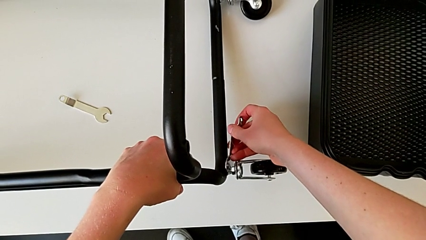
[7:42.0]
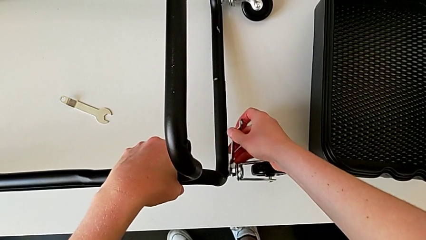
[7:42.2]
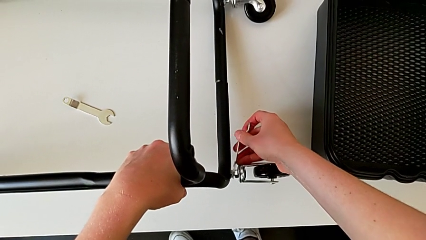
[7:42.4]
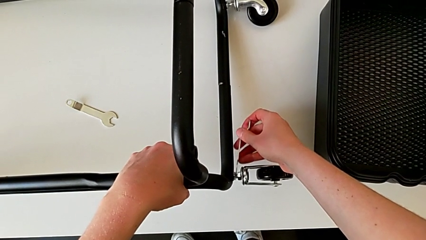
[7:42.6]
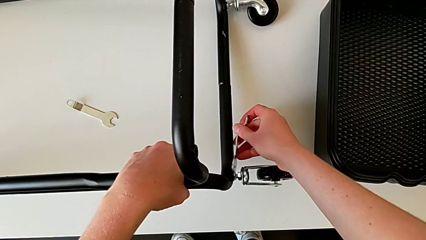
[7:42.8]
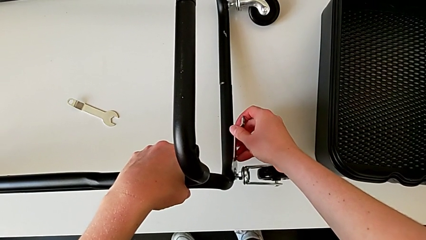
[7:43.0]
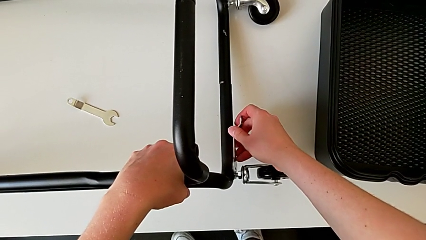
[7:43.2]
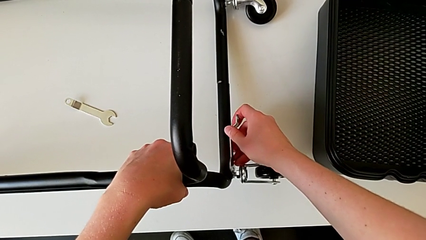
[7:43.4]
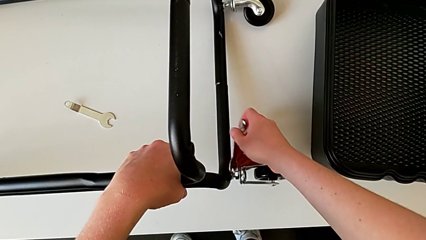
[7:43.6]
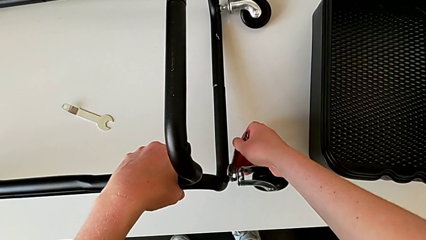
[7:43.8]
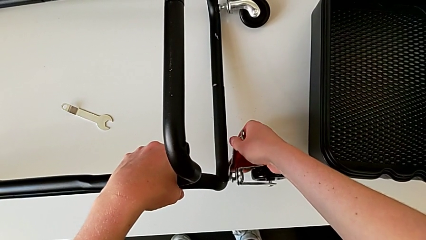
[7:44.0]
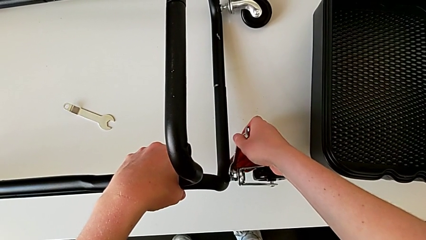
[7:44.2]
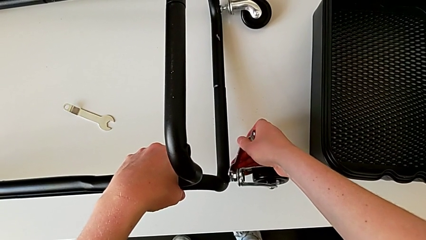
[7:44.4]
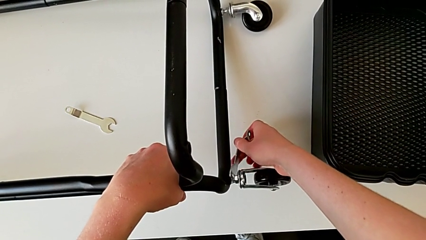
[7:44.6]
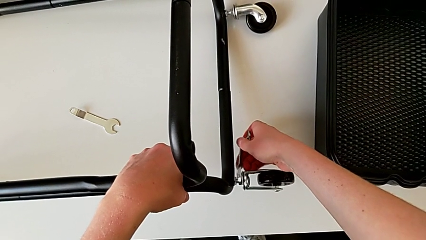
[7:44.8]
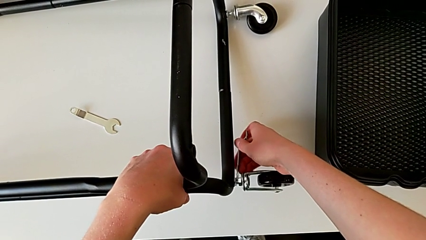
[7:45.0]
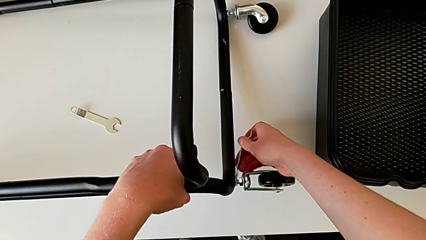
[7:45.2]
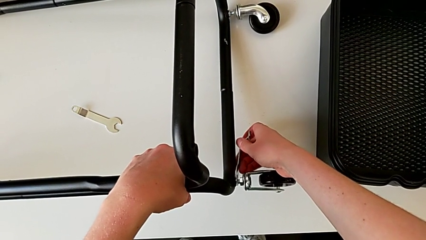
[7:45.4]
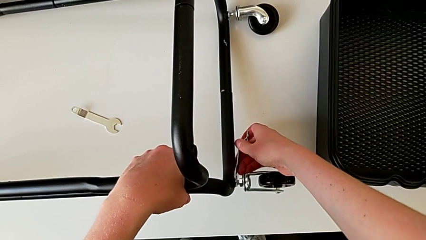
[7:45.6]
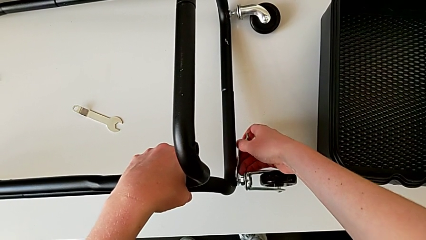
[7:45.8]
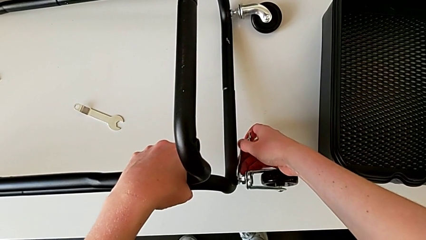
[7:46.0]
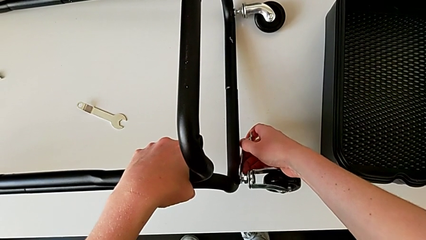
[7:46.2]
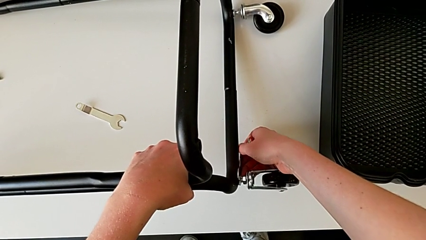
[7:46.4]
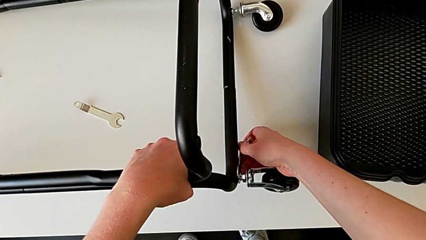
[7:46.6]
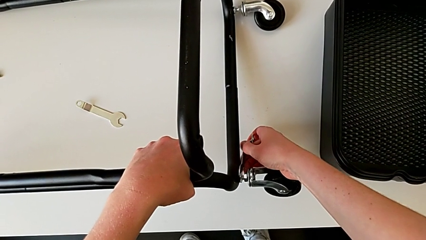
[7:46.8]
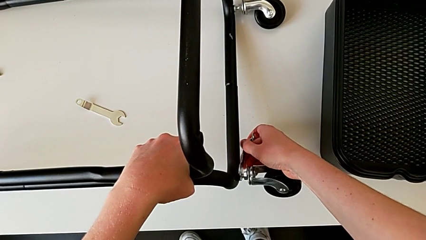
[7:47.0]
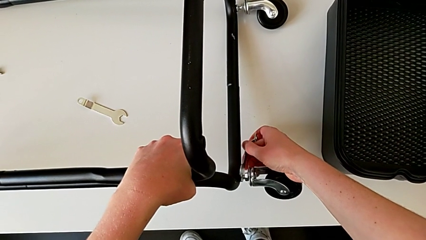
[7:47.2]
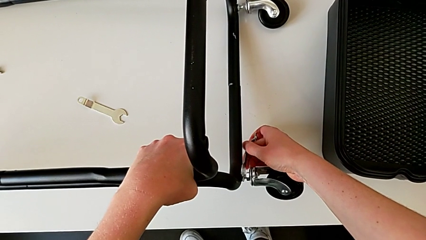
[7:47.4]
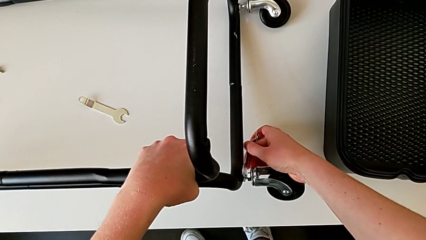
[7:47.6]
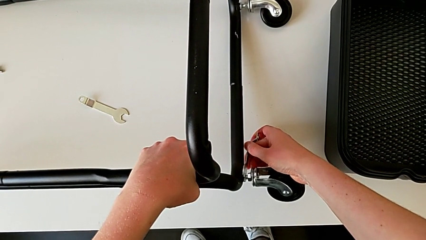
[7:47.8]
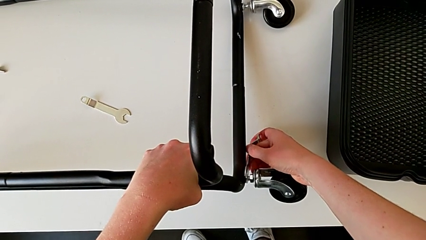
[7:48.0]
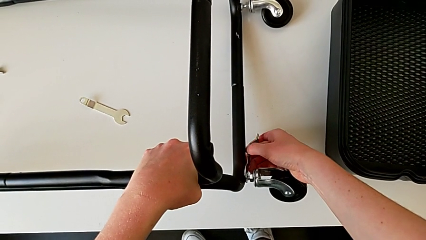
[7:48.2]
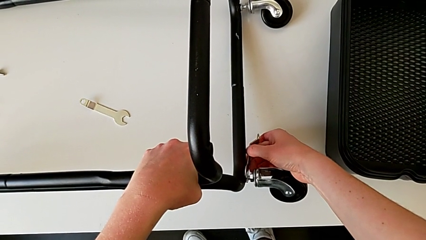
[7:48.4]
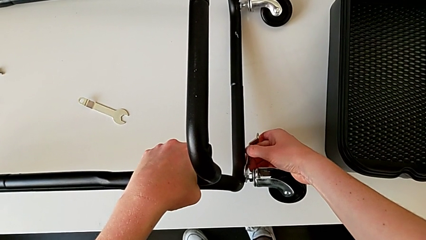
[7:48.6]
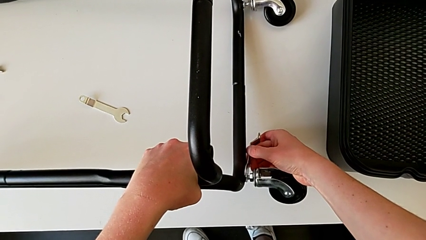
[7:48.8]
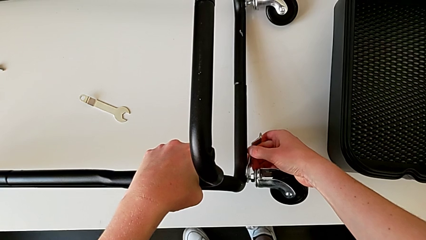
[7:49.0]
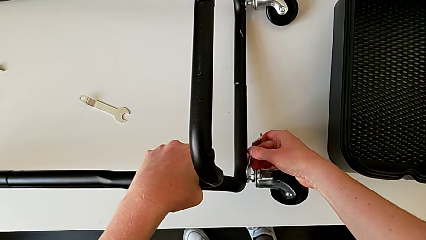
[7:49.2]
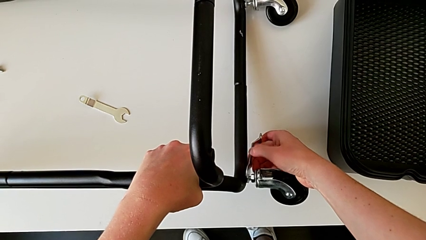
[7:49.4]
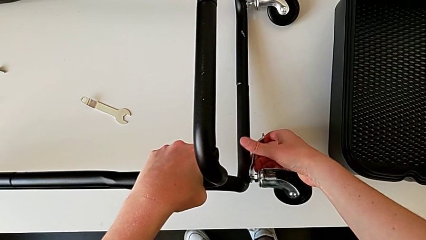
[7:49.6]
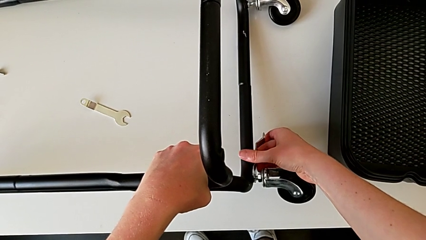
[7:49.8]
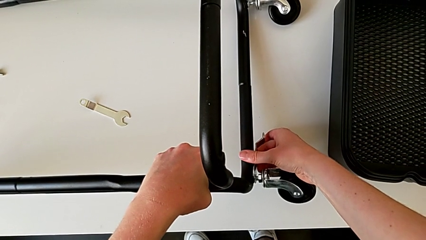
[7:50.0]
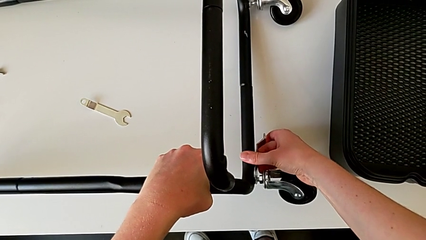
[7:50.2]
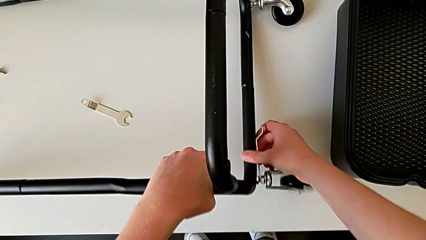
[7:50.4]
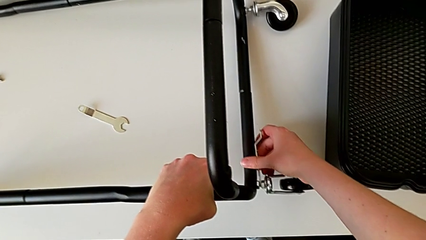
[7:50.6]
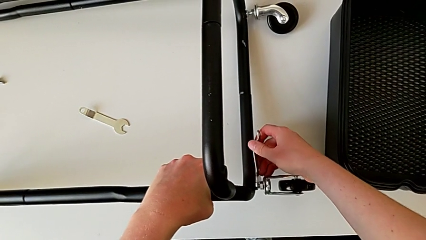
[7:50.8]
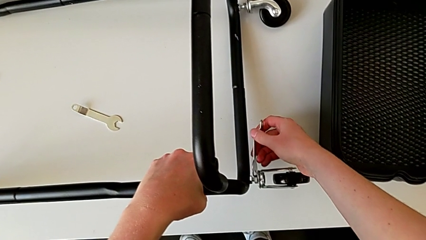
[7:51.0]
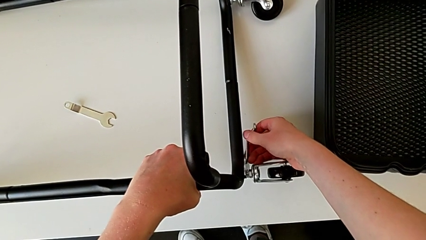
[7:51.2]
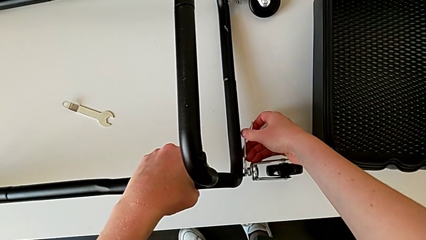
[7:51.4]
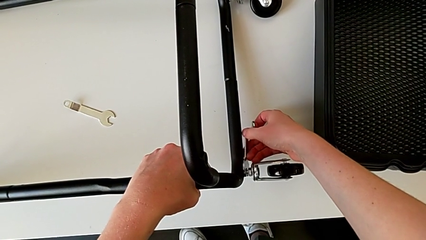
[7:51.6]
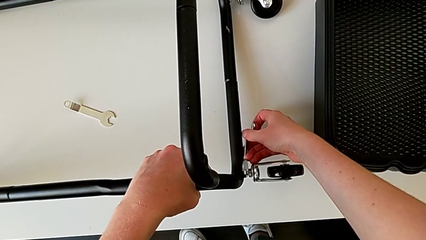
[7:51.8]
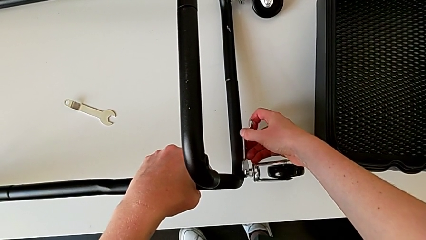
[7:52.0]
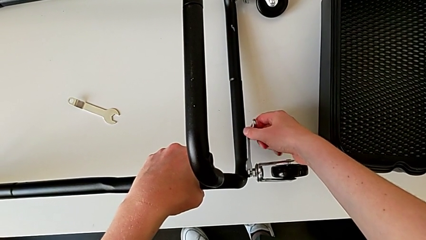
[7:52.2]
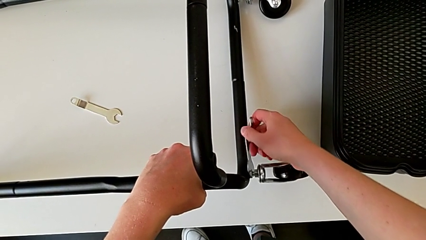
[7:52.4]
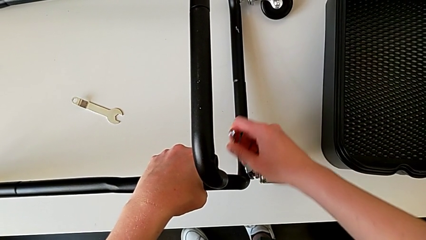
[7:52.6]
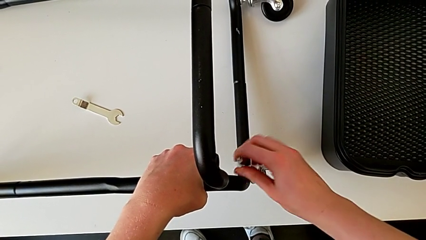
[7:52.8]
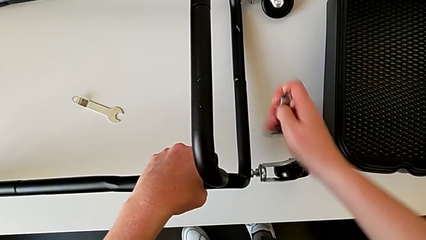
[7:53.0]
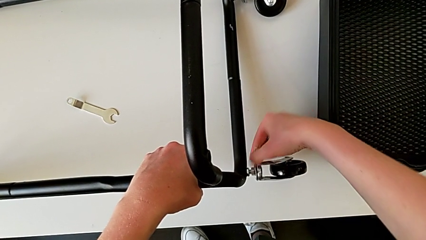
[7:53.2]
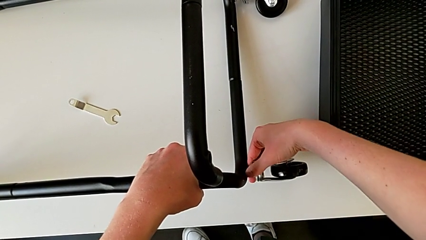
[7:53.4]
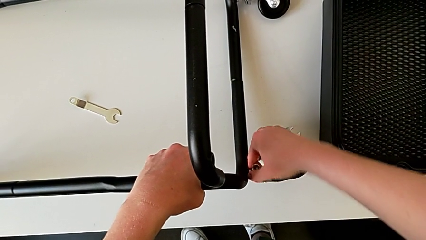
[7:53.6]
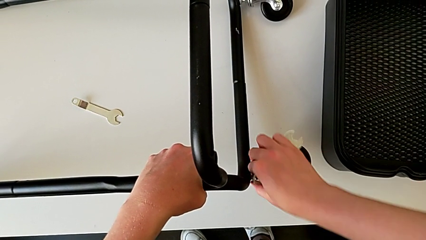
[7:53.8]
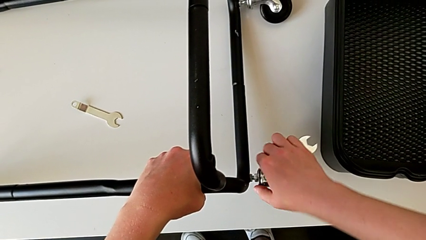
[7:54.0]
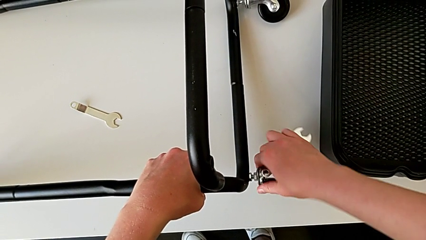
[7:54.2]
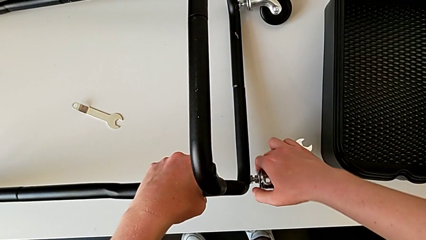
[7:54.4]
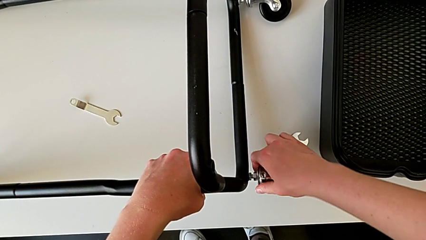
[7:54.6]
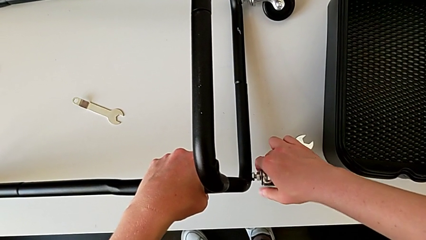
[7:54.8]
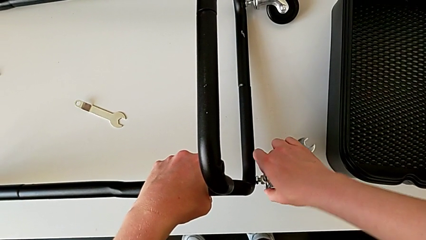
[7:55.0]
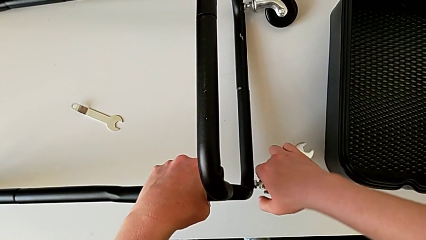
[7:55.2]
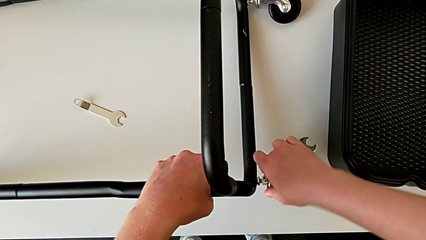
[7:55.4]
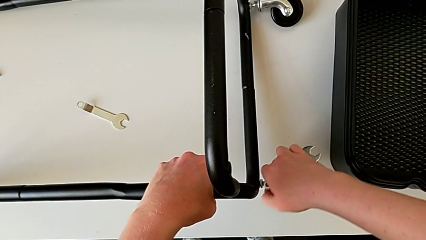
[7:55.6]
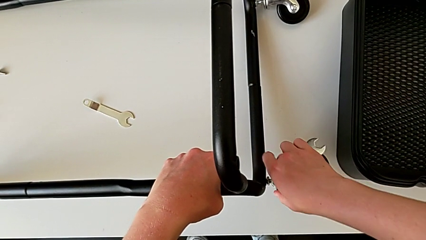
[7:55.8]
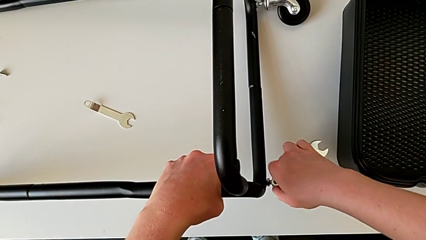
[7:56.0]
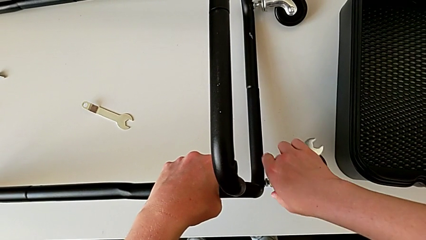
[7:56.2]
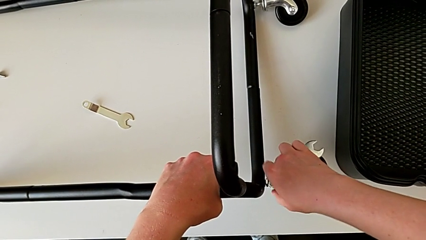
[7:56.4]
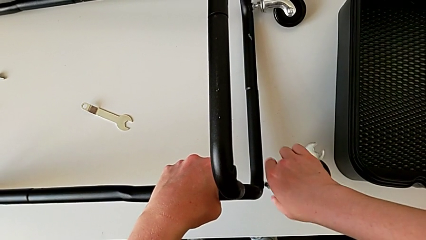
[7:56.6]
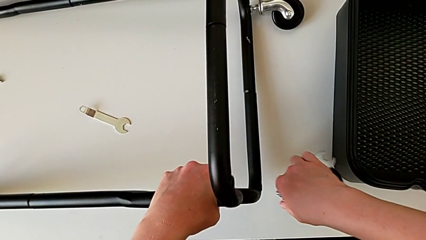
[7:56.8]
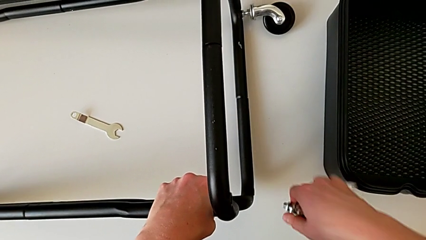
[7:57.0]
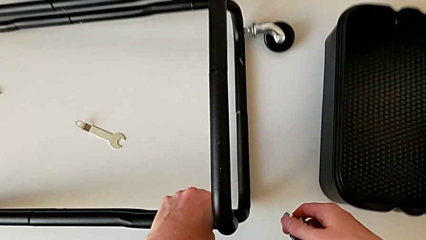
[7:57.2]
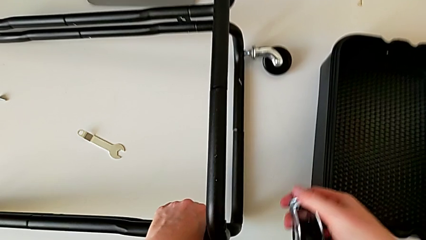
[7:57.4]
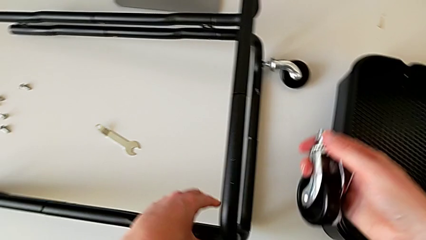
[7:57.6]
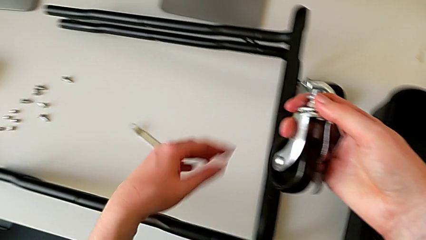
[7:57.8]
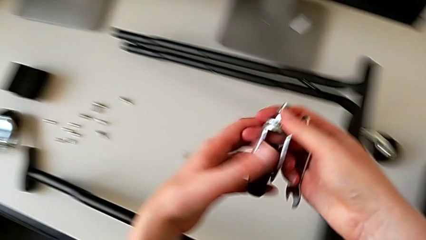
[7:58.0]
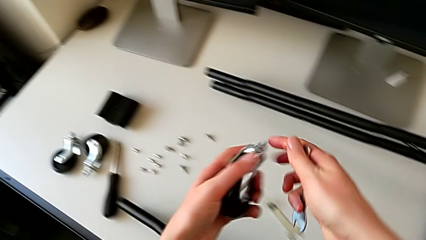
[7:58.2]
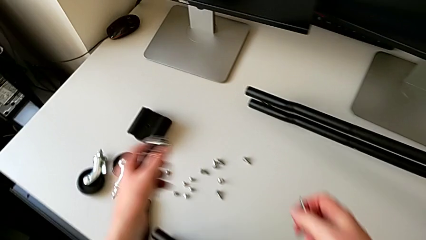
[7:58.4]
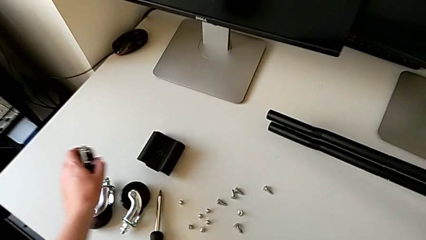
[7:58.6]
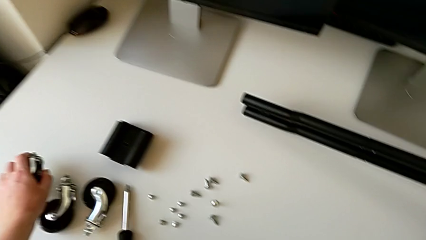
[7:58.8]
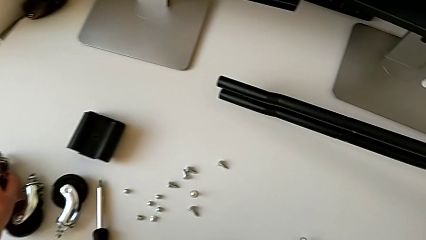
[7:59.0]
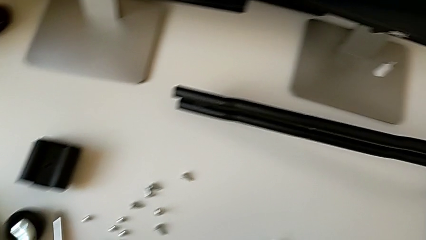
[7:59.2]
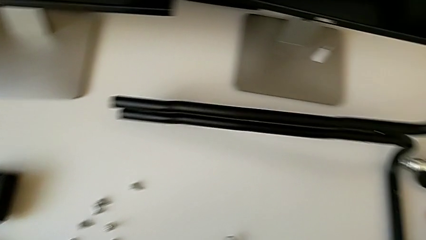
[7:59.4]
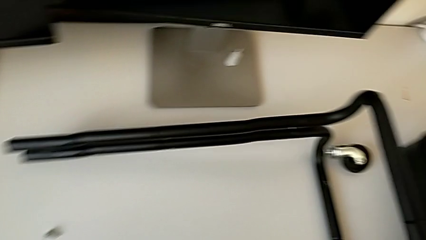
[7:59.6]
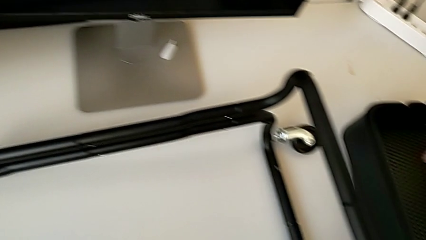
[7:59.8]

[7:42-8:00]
The camera wearer is disassembling the wheels. They unscrew the third wheel and place it.
